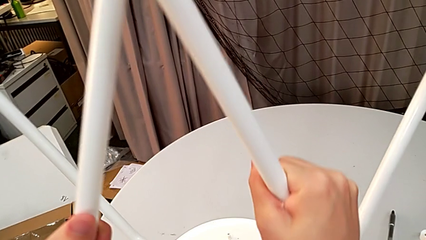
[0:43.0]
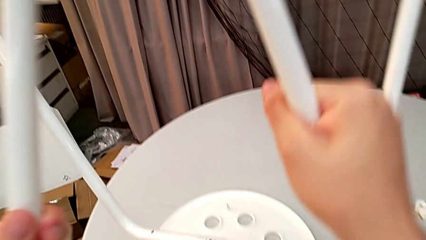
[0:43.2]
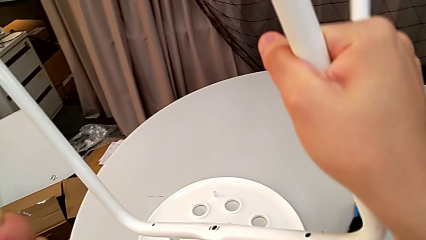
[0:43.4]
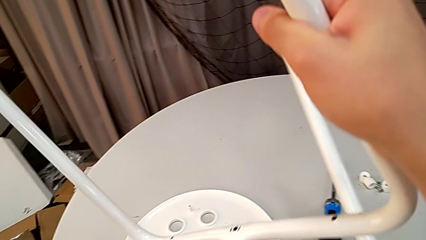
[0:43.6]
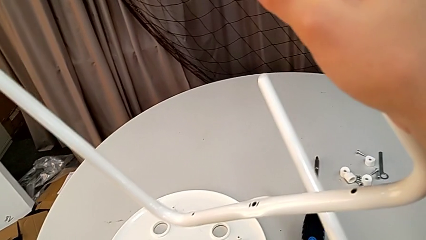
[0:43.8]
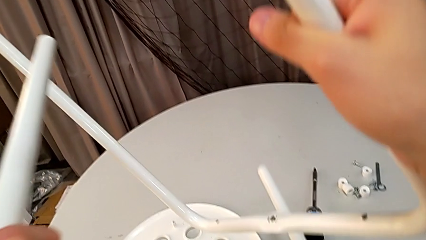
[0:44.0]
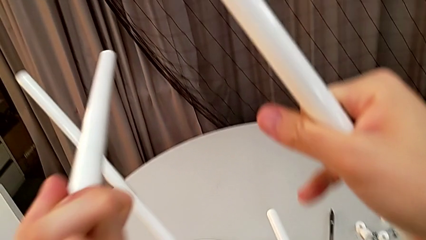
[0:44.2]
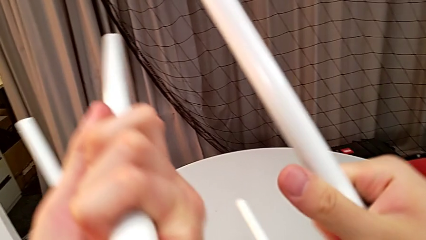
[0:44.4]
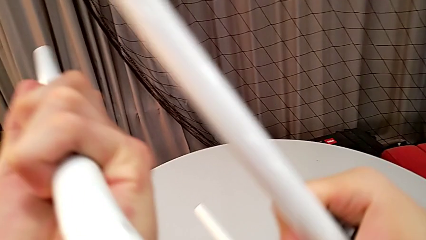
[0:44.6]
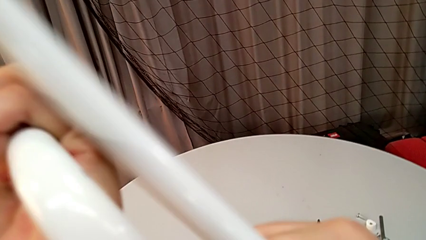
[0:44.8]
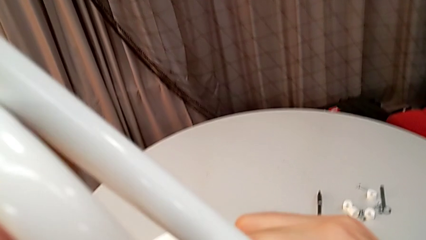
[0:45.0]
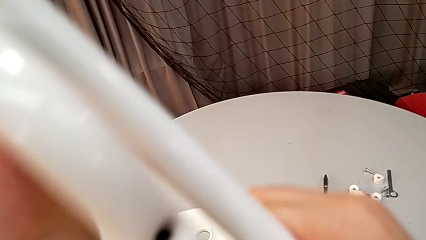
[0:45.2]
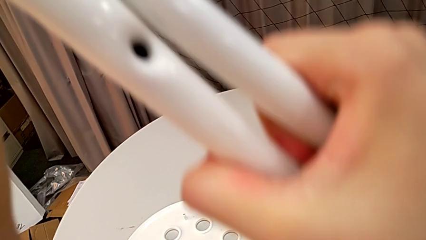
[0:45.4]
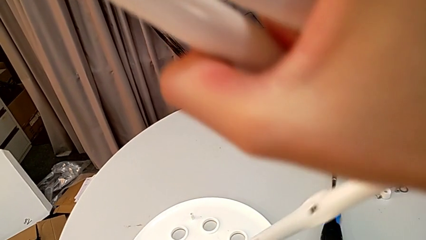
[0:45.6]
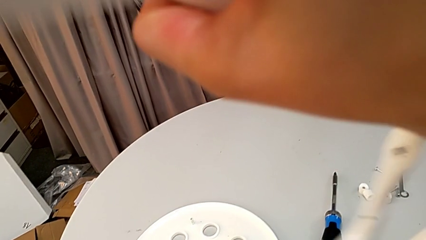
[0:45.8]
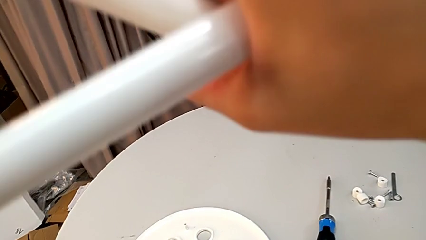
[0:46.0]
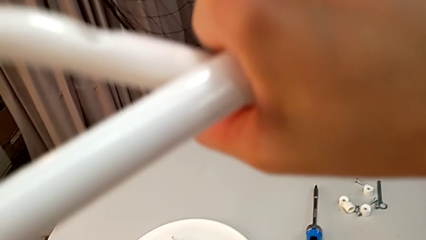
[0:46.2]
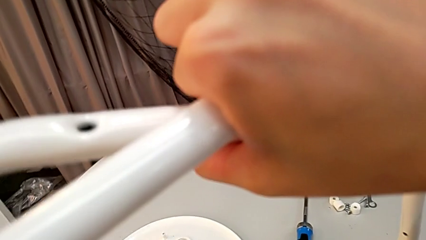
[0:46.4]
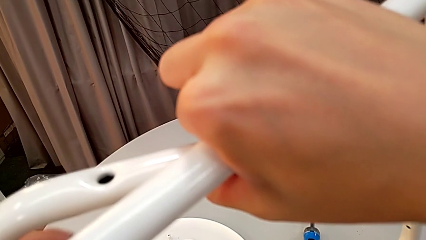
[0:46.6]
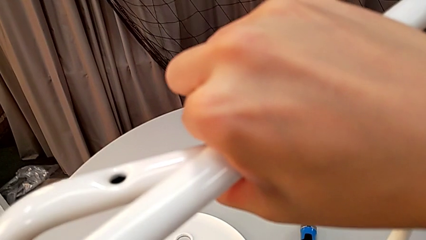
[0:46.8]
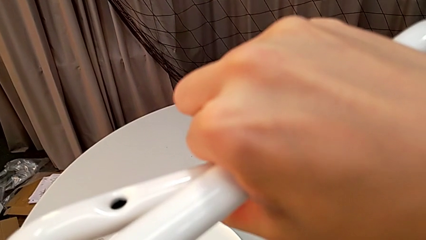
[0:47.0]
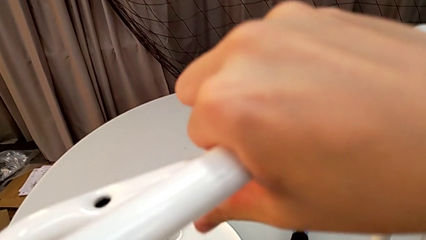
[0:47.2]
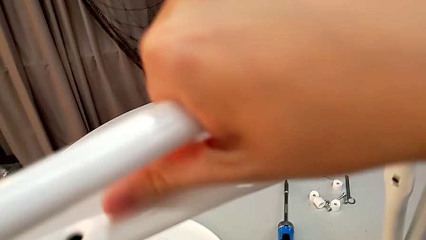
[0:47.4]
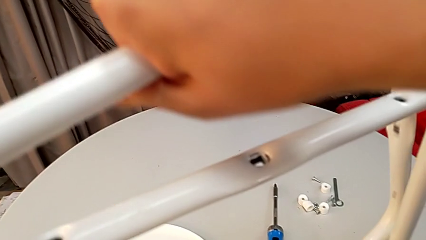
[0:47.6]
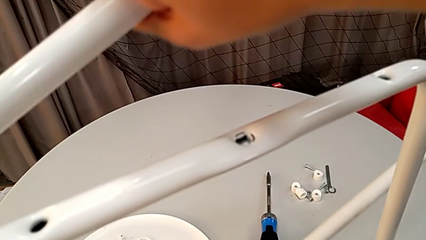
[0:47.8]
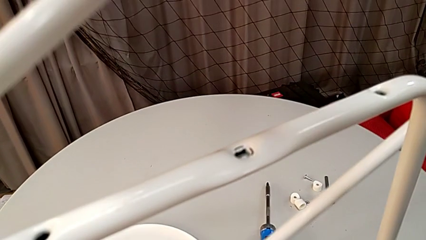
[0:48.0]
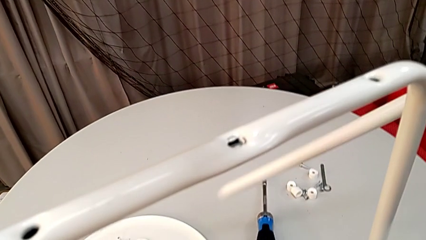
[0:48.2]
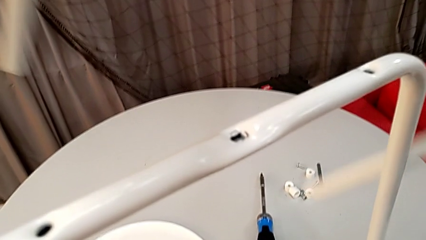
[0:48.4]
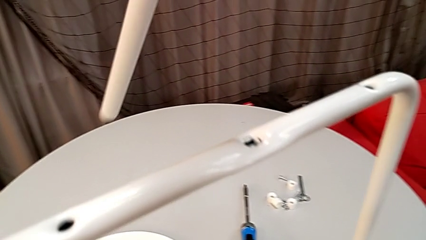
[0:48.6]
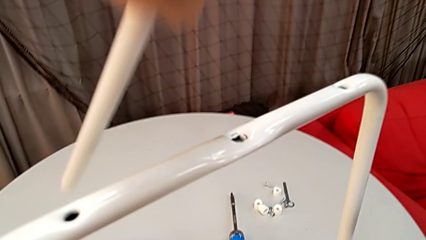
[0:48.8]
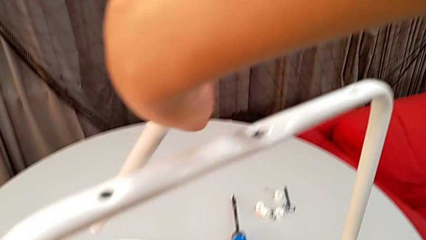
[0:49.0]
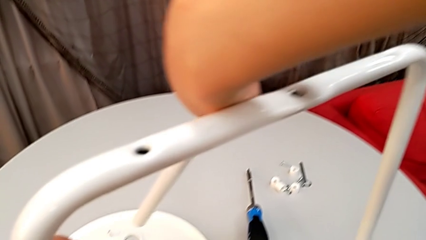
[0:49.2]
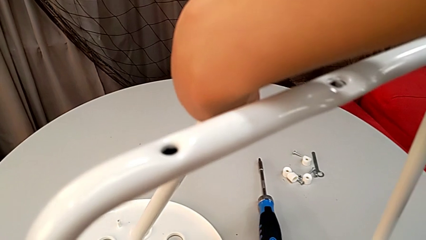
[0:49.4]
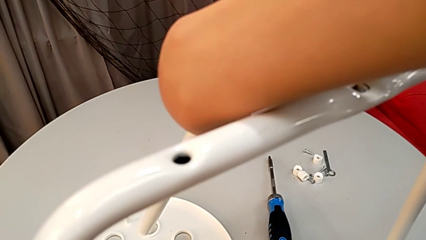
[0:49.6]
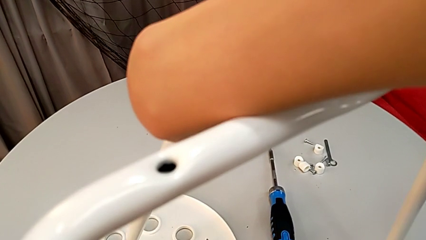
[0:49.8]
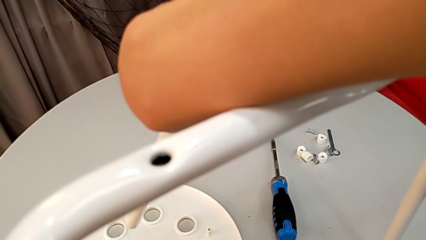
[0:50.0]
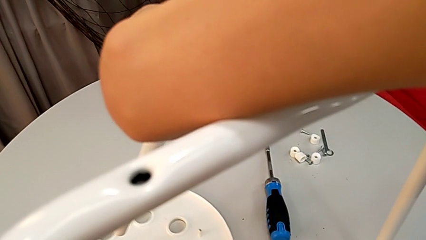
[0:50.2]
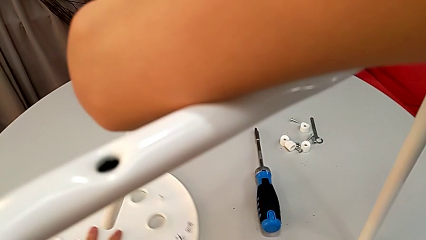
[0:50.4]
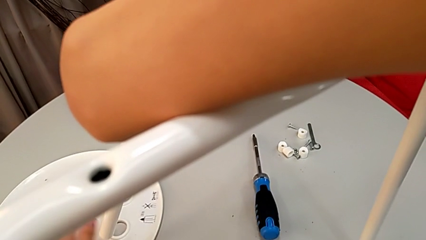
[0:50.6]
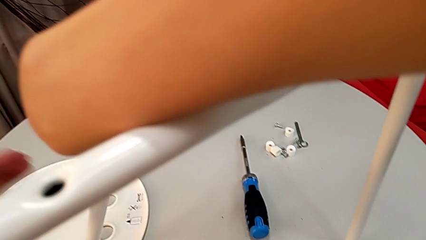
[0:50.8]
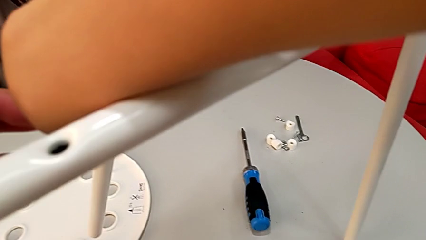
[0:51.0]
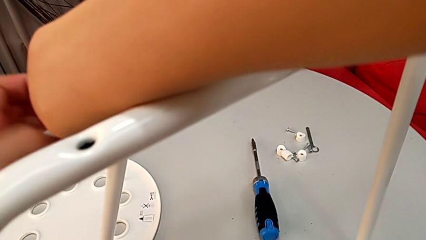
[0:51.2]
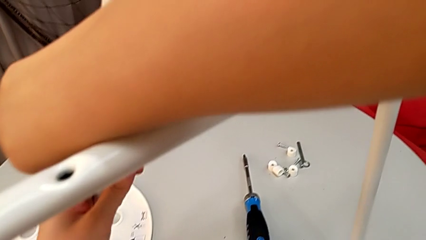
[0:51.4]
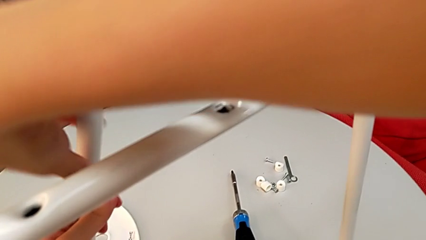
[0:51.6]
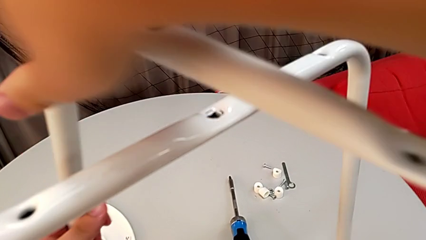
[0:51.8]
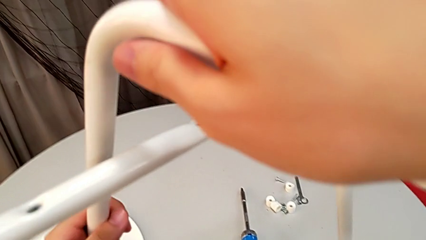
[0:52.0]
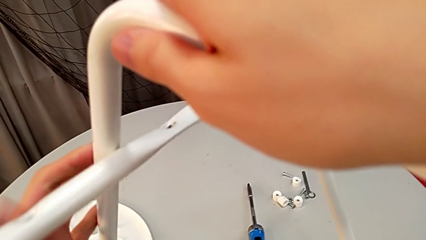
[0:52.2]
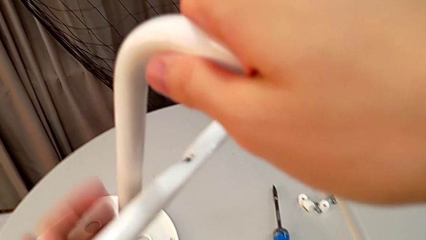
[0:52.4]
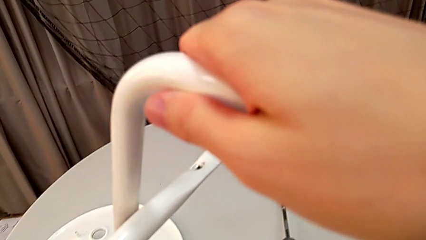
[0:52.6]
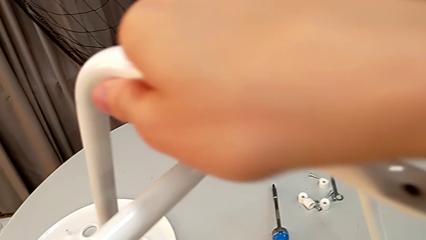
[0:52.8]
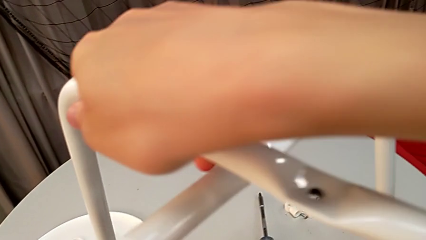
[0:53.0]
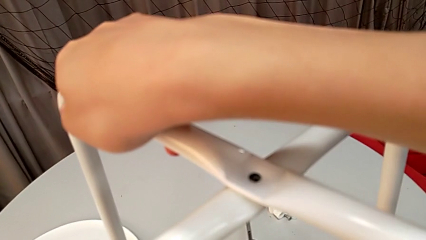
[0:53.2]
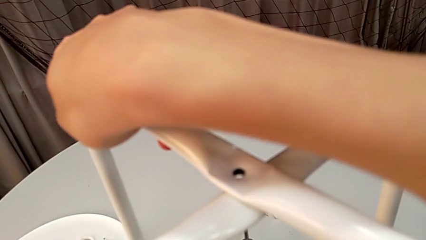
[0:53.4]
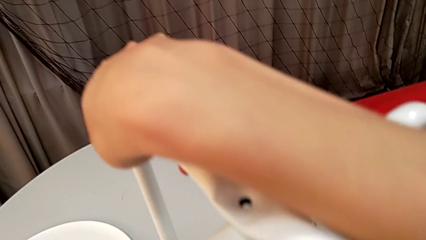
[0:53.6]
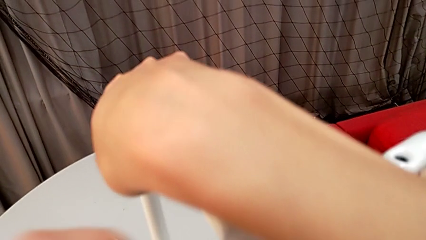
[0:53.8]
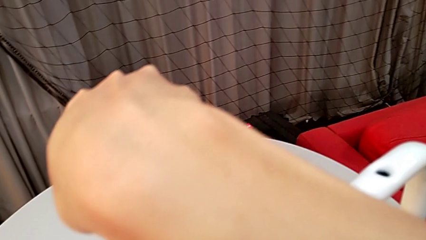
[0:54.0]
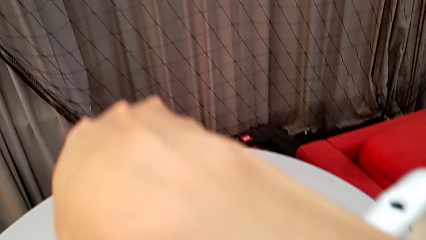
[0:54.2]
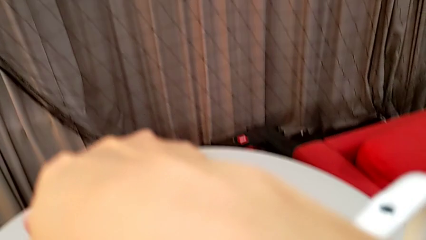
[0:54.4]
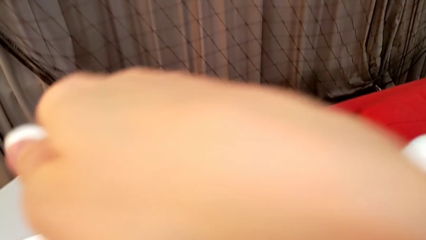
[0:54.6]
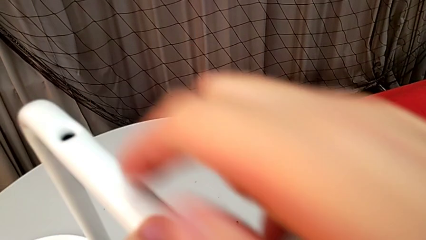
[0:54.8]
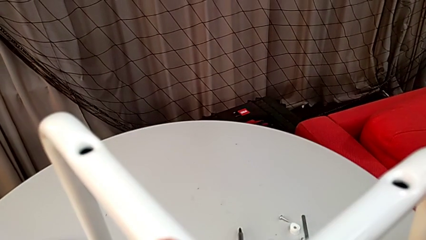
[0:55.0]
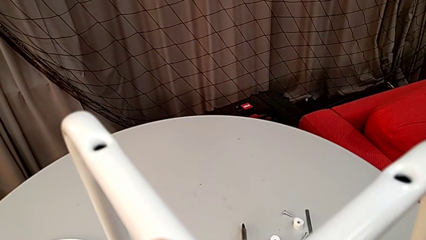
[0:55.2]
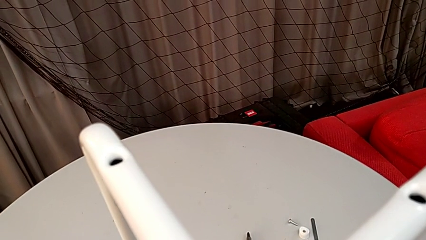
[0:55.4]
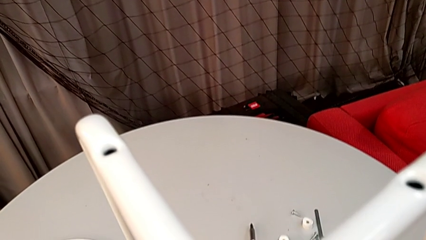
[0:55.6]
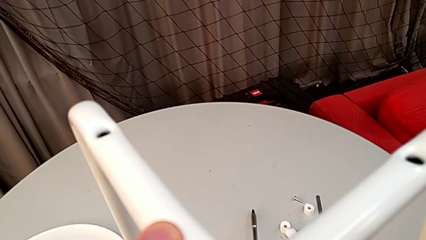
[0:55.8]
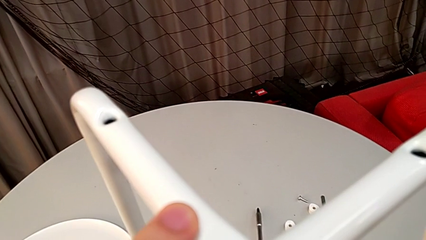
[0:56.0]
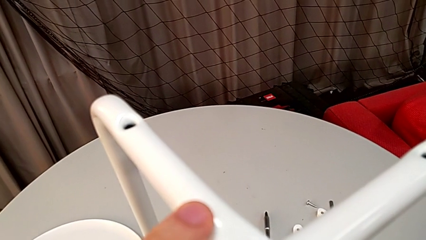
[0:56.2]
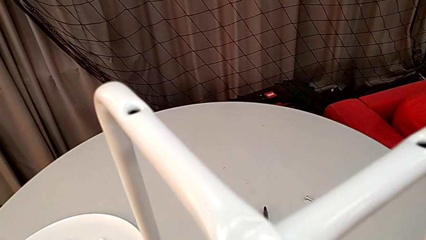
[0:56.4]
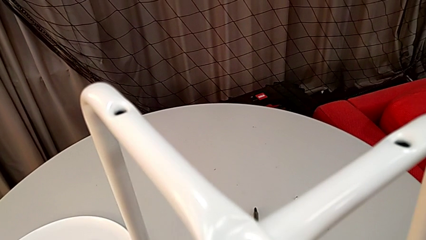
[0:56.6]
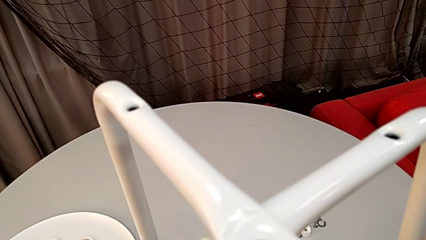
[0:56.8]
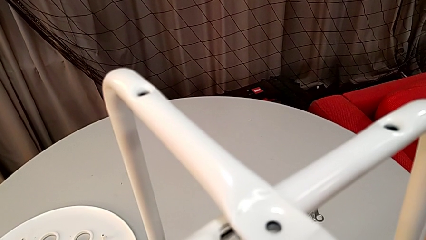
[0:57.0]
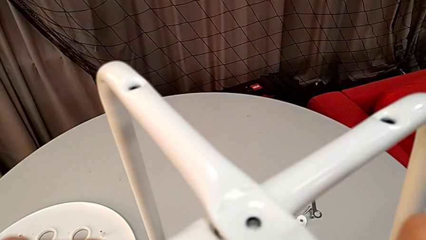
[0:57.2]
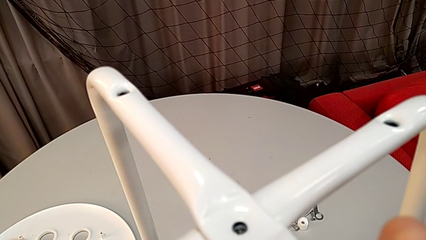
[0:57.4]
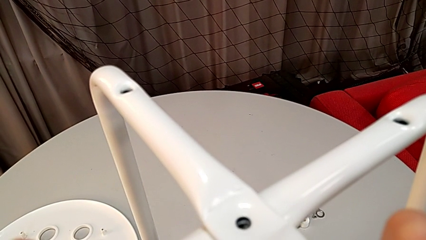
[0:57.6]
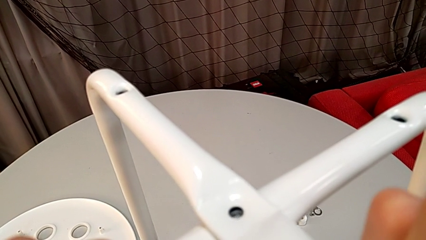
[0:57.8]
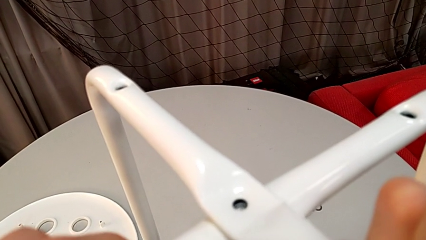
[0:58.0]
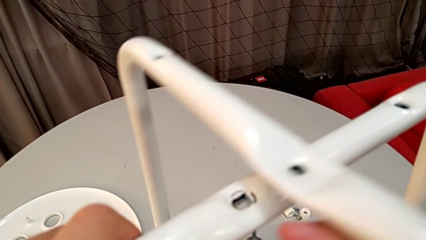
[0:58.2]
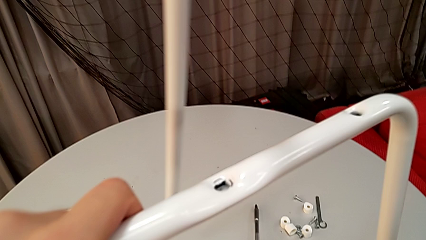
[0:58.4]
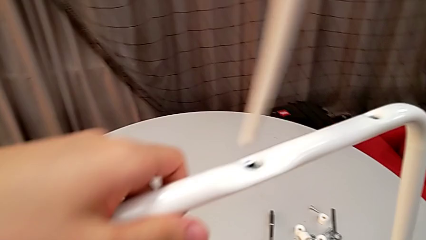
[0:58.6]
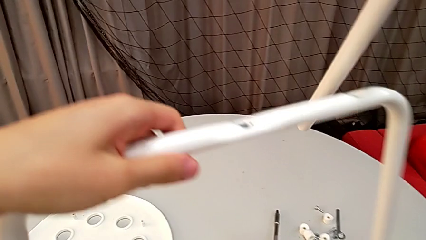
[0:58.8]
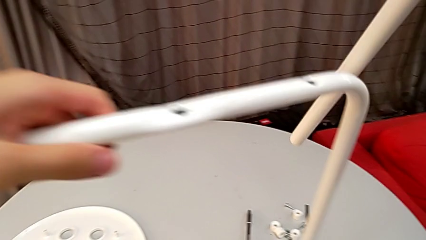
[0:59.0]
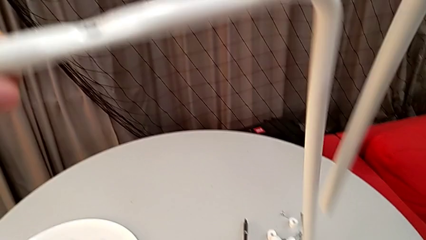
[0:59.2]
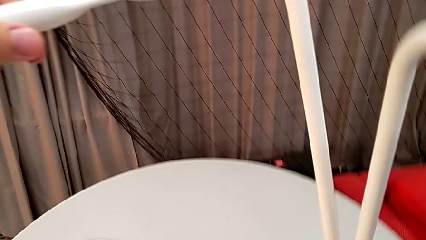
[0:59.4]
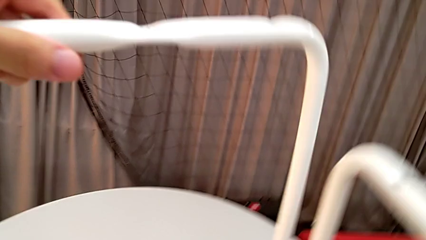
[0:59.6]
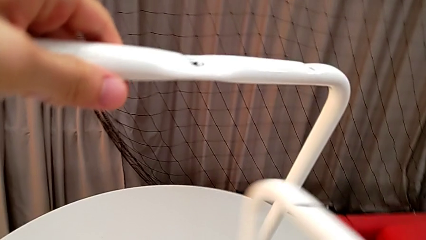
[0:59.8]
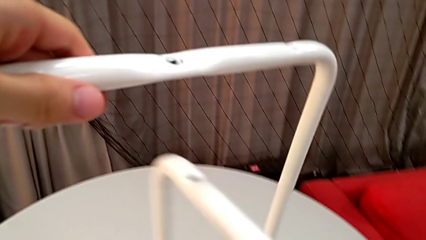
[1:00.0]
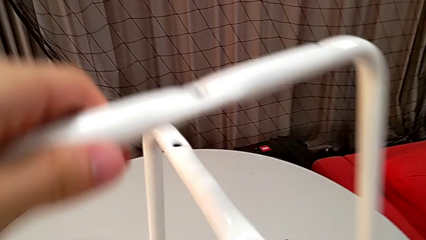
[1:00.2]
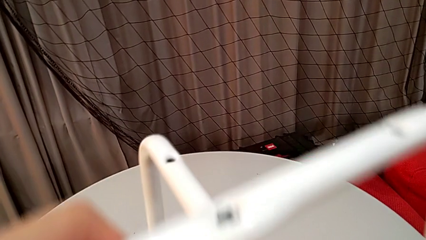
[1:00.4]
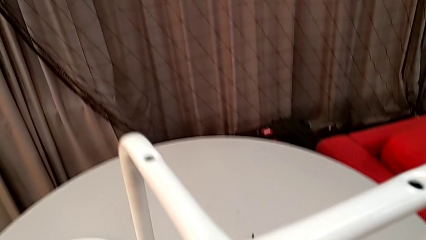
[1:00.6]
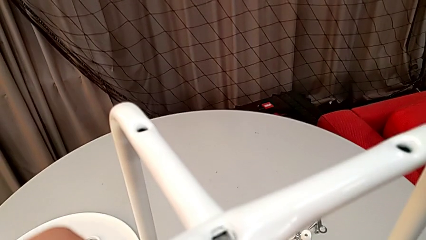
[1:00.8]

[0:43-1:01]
The camera wearer is assembling the legs. They keep rotating the leg, lift it, slide the seat with the left hand and assemble the leg. They wrongly align it in the wrong way, disassemble it and assemble it.
